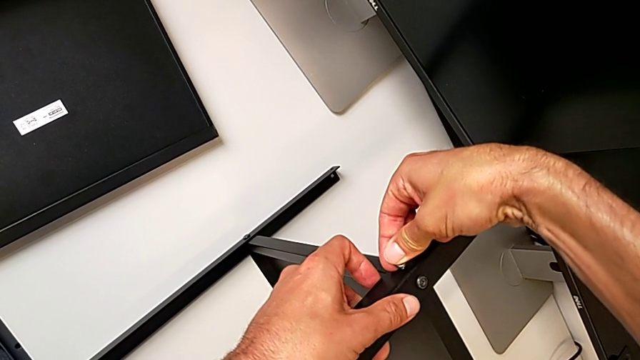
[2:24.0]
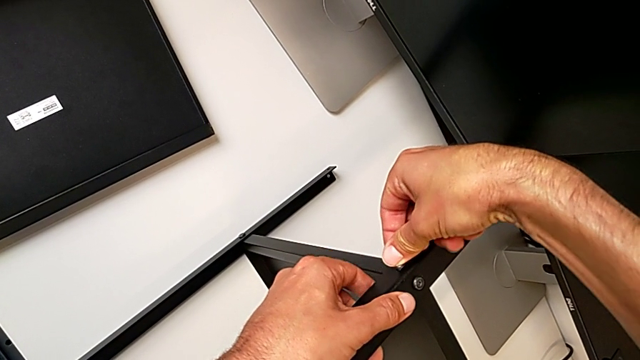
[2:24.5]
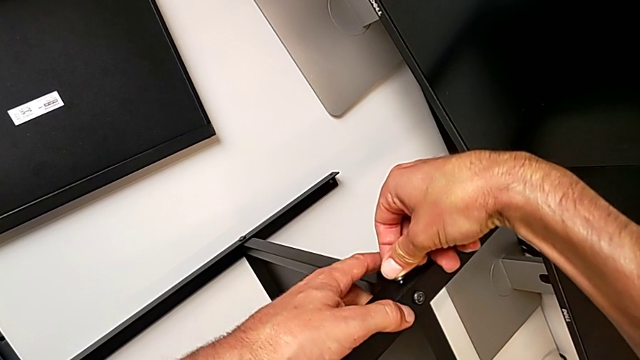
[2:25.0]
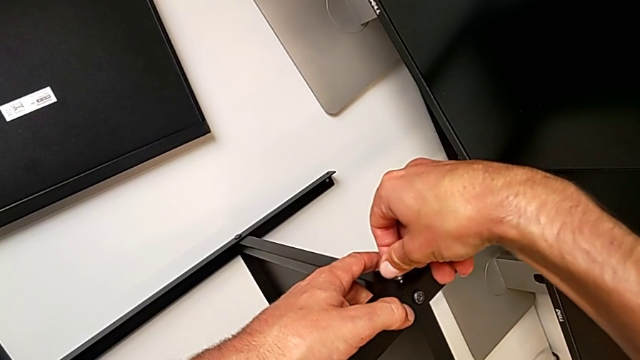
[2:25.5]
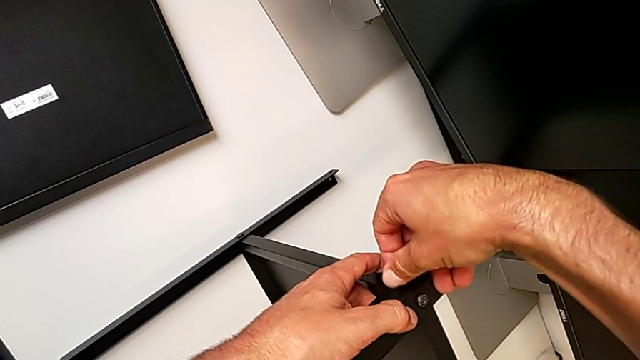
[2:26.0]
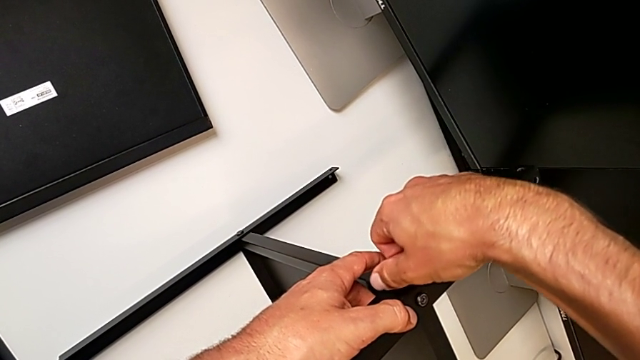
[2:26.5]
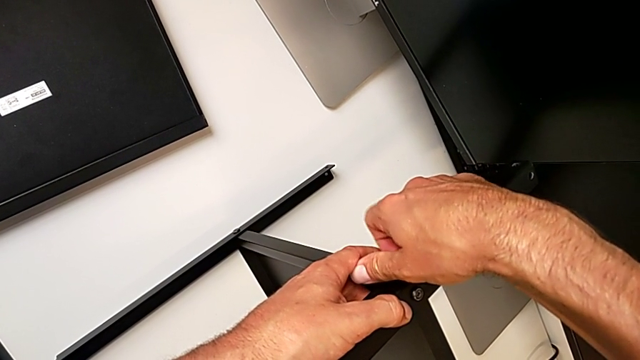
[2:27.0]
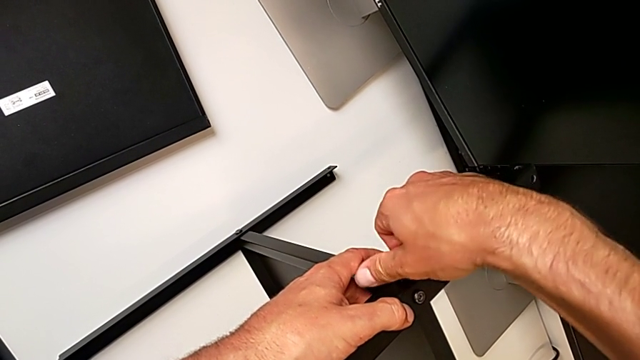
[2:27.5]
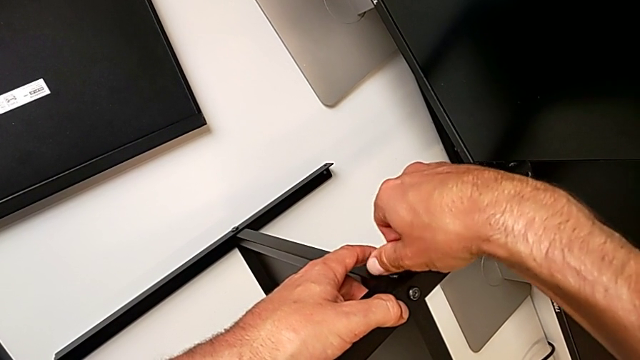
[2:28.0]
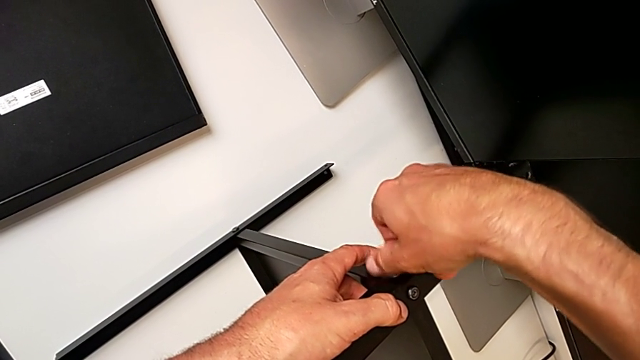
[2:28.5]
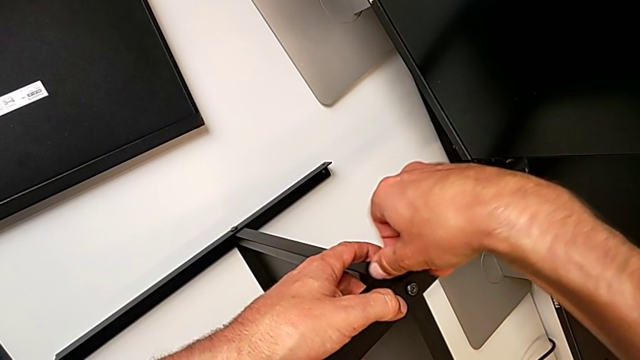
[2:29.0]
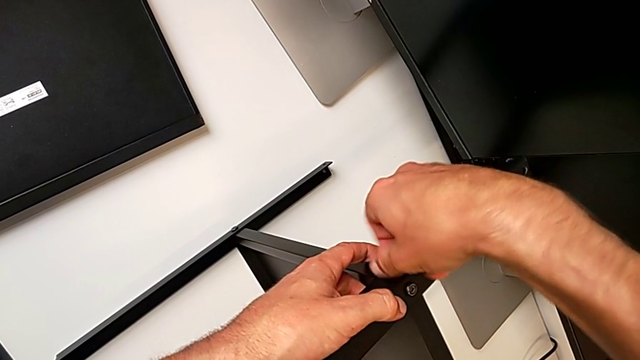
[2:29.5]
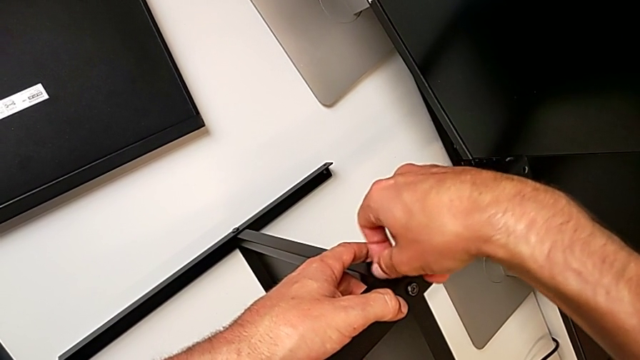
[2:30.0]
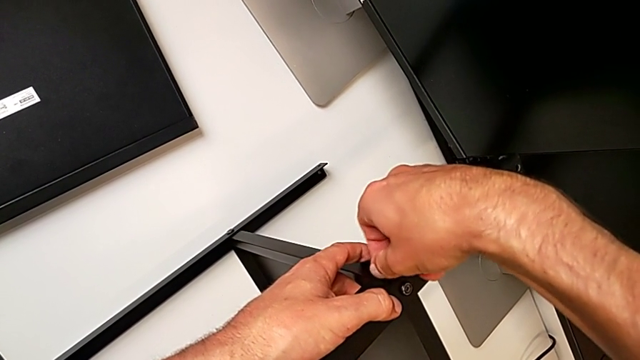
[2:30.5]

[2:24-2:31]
The camera wearer is assembling the fourth leg of the shelf. They keep screwing the second hex socket head.

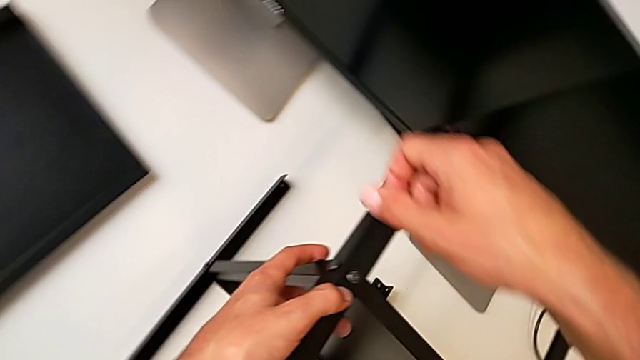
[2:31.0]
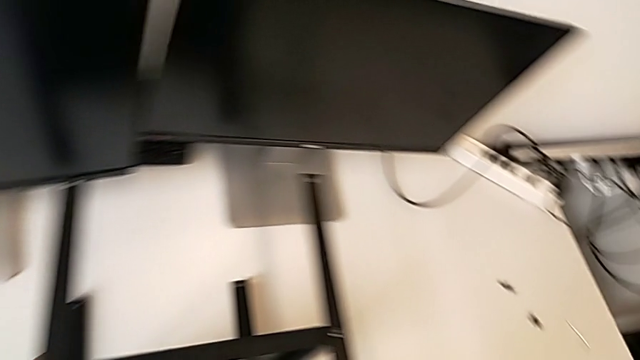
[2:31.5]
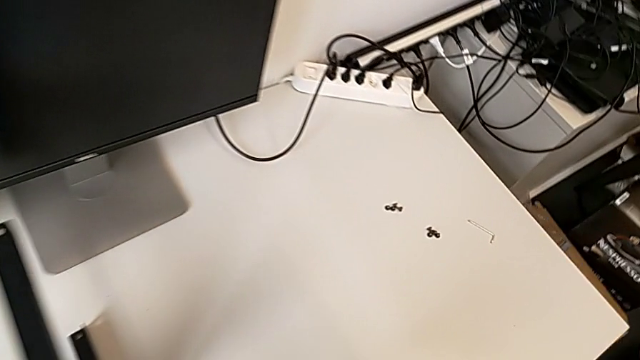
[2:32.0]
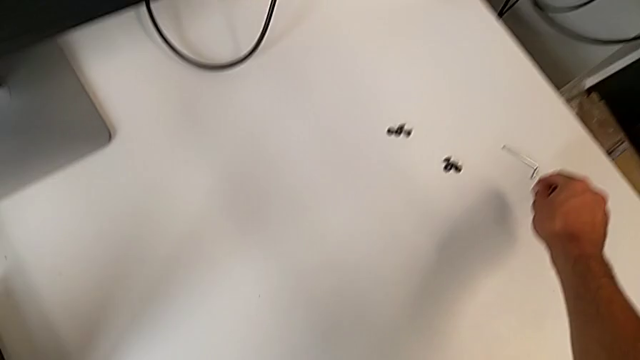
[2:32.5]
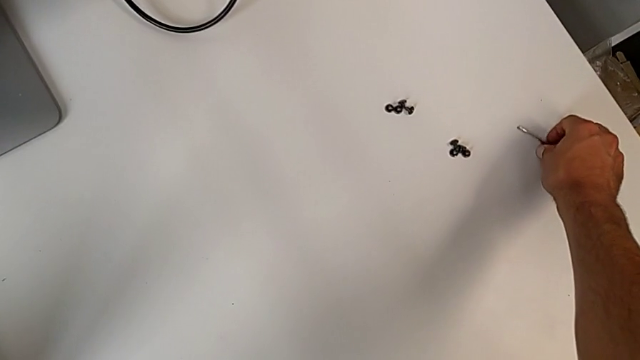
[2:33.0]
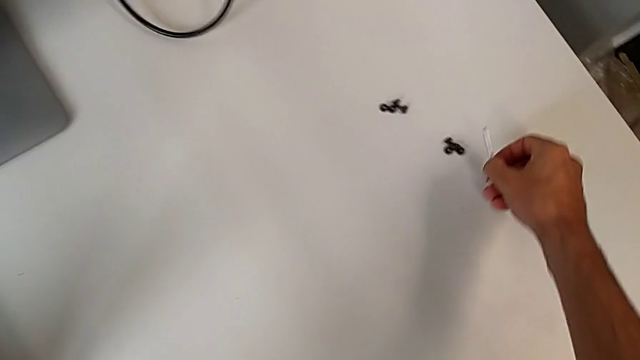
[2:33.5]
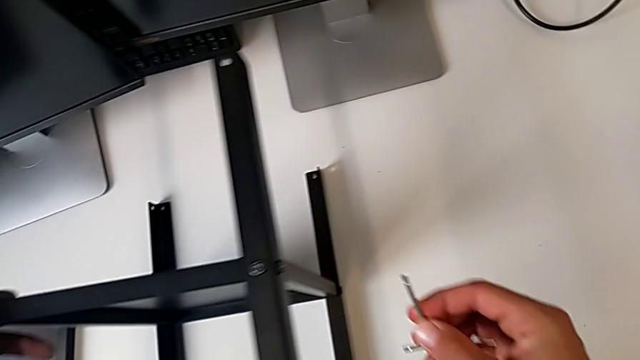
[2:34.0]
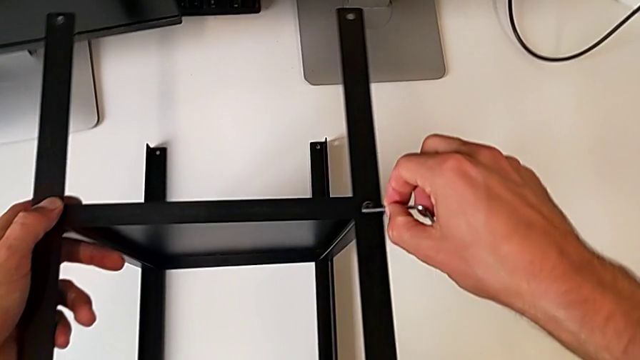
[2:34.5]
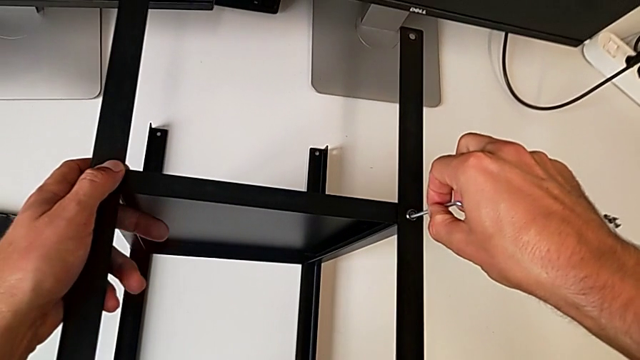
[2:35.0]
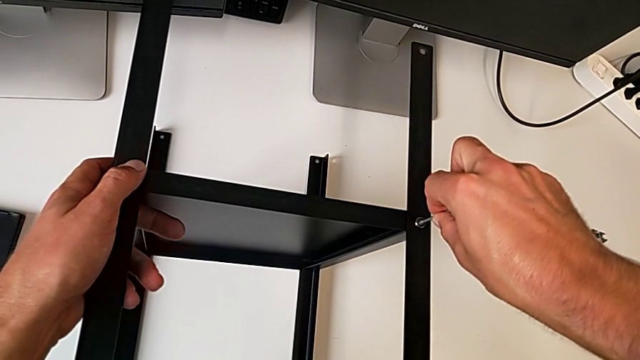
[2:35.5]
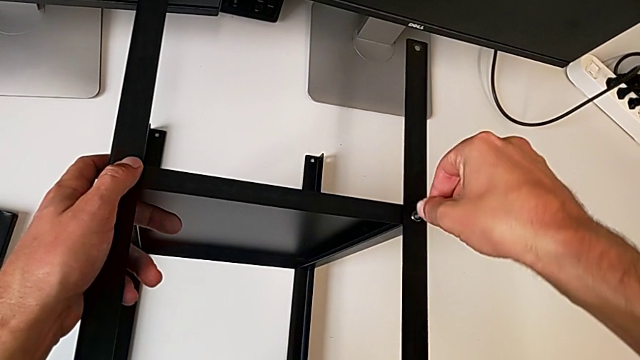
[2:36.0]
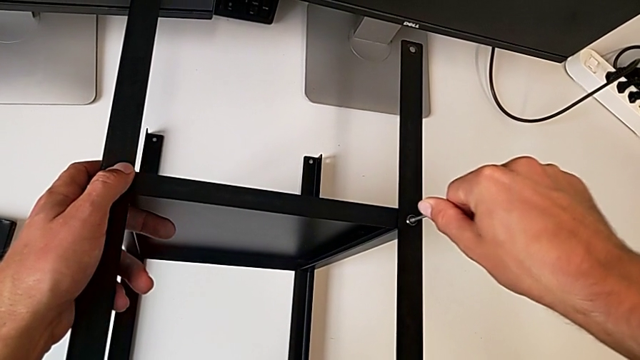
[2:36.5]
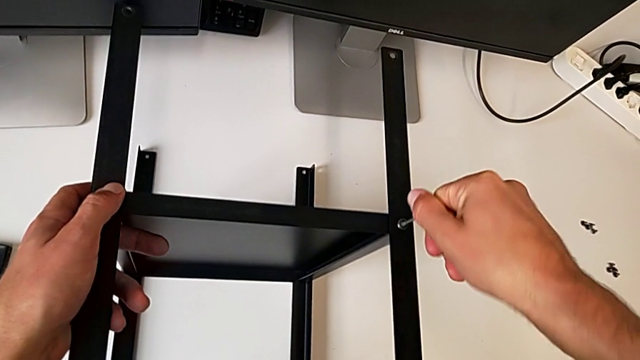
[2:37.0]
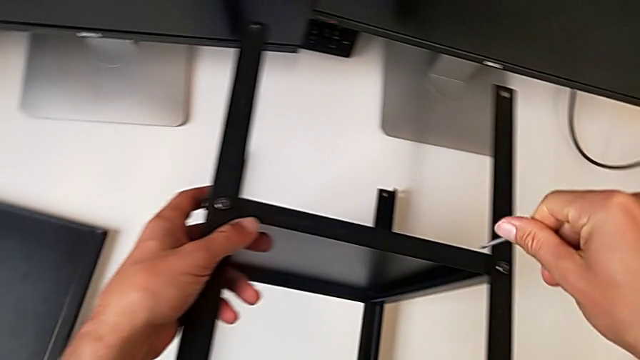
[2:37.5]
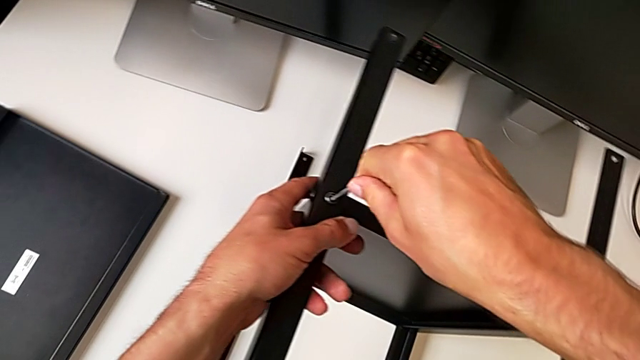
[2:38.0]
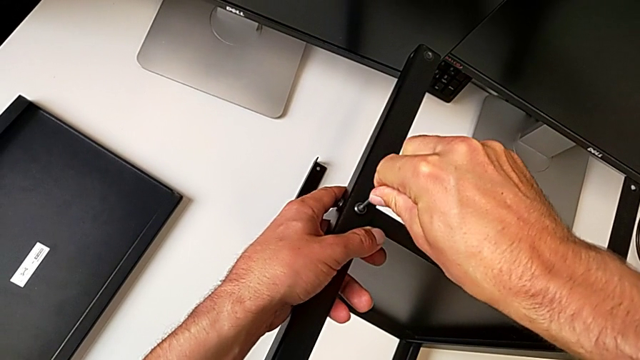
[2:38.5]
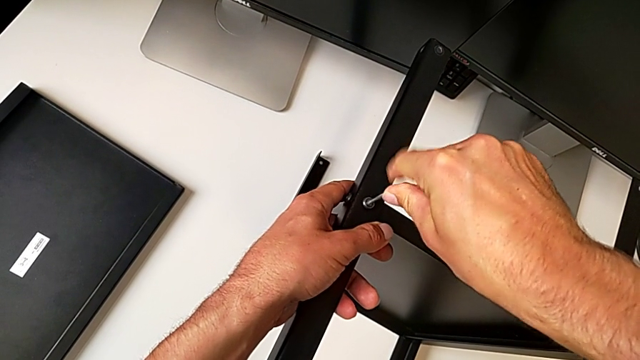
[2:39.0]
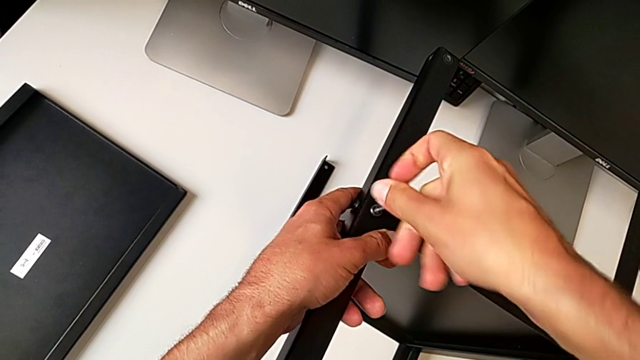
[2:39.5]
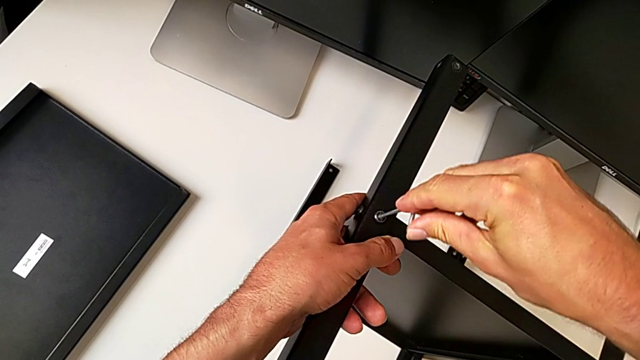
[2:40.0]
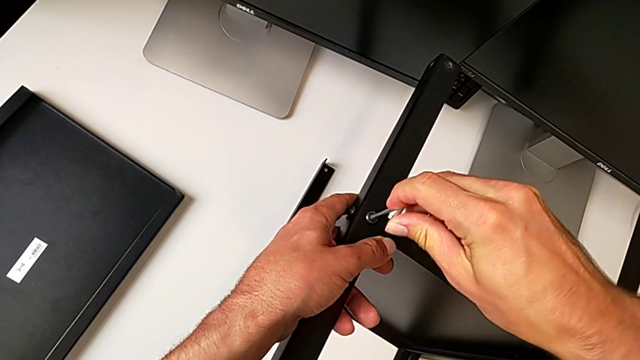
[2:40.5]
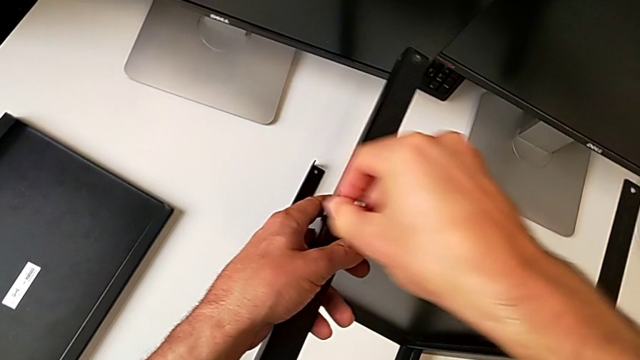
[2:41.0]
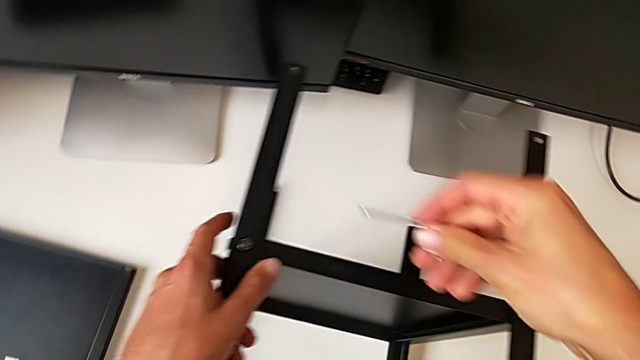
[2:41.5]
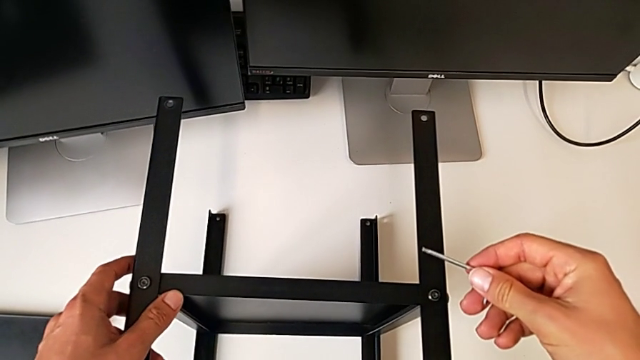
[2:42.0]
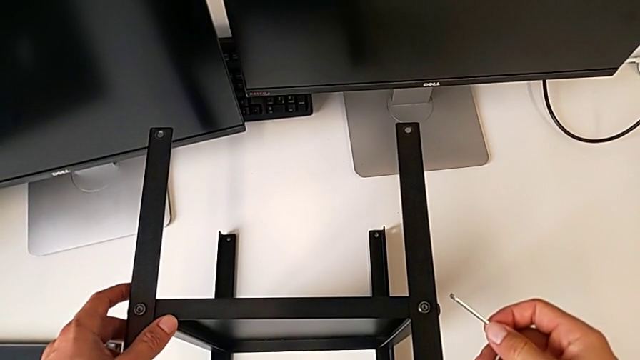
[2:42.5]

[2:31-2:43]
The camera wearer tightens some screws of the legs. They grab the Allen wrench and wrongly screw the hex socket head.

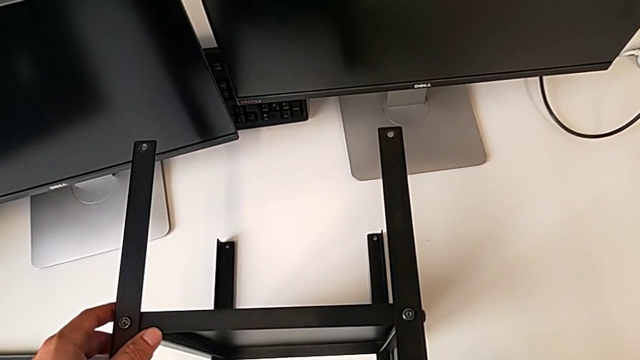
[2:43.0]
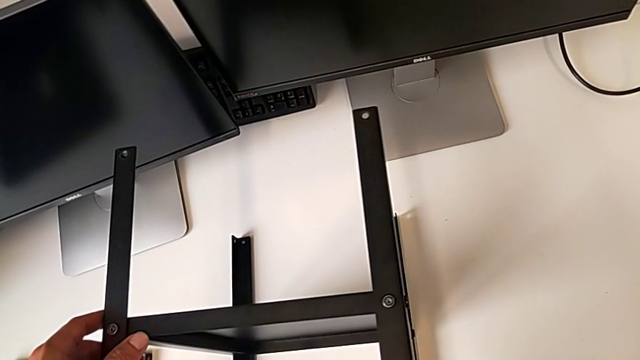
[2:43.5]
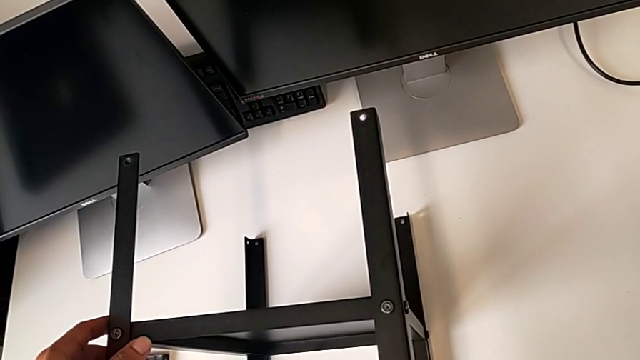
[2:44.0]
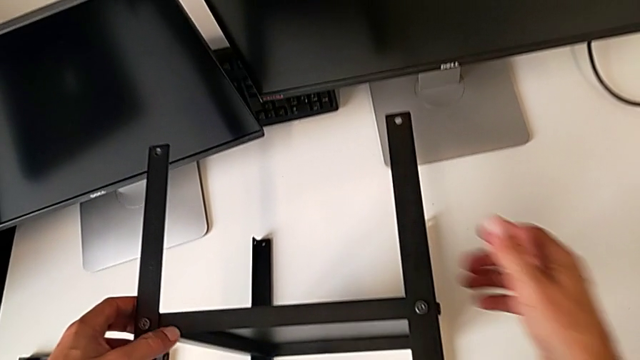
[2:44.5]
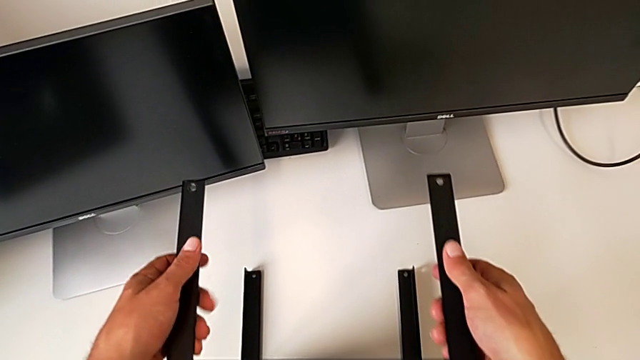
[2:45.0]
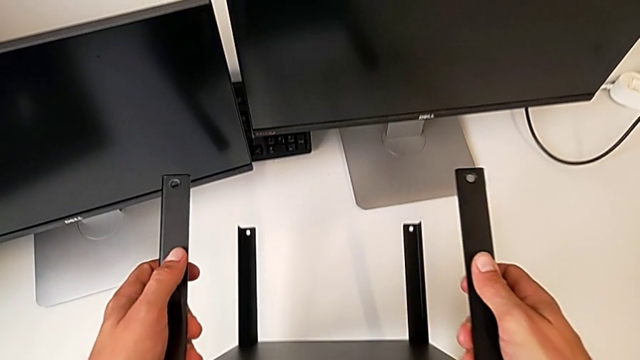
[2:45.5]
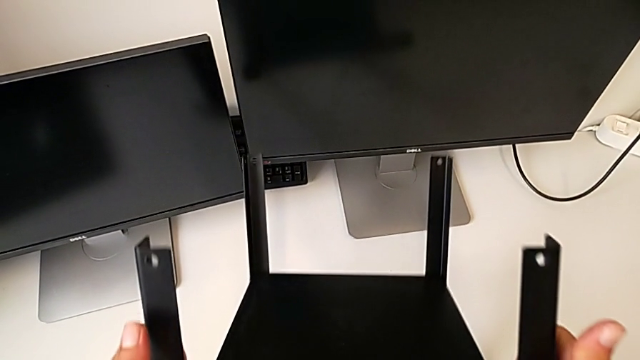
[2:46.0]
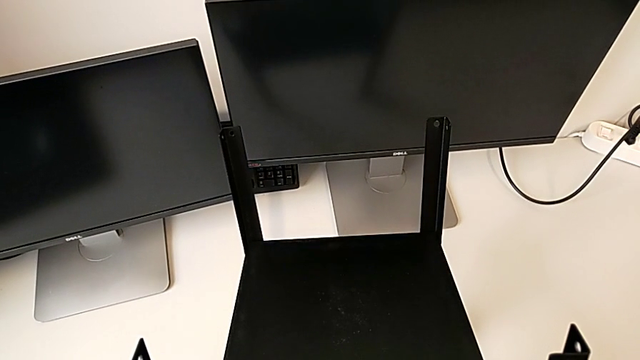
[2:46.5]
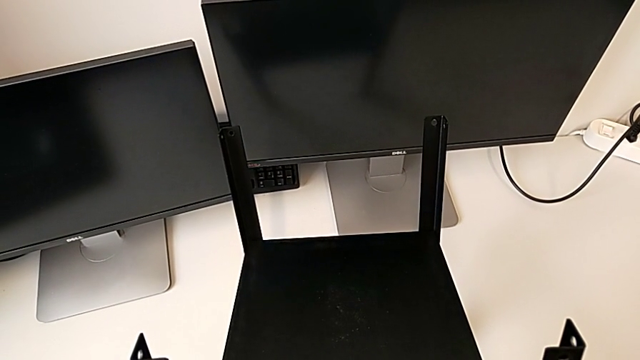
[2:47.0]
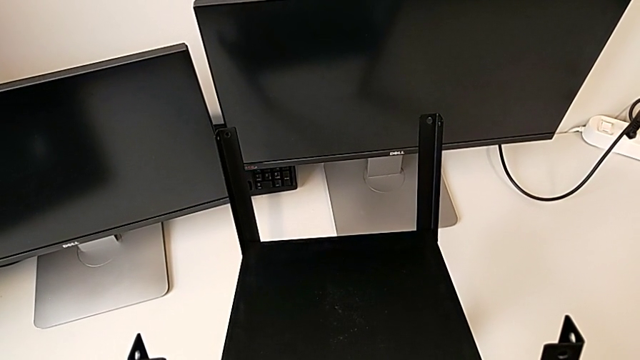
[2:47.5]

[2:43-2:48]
The camera wearer is assembling the upper shelf on two legs. They begin to wrongly flip the tray.
